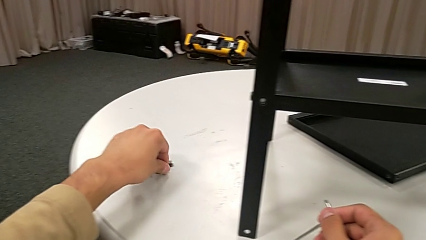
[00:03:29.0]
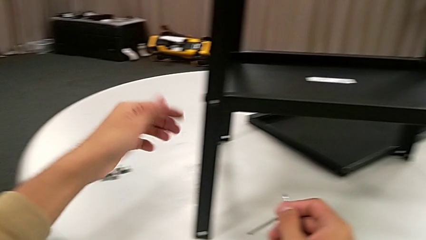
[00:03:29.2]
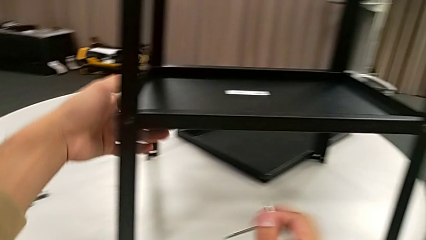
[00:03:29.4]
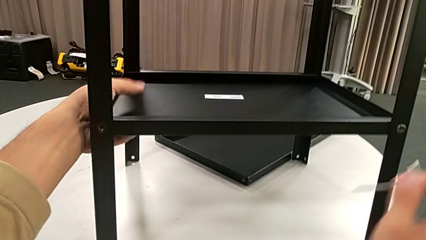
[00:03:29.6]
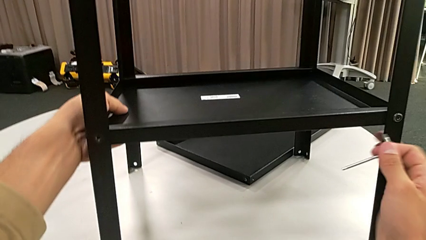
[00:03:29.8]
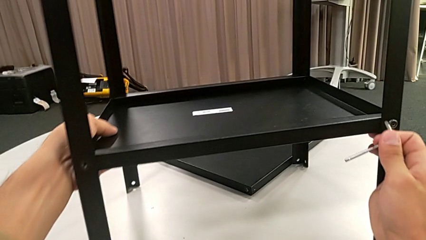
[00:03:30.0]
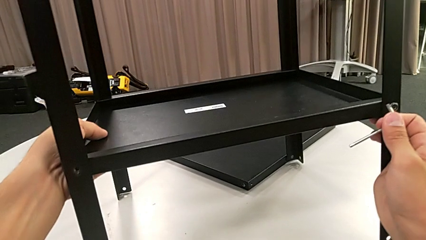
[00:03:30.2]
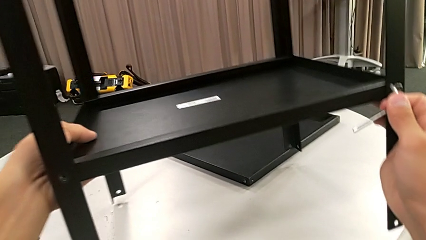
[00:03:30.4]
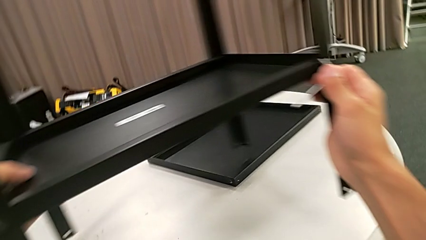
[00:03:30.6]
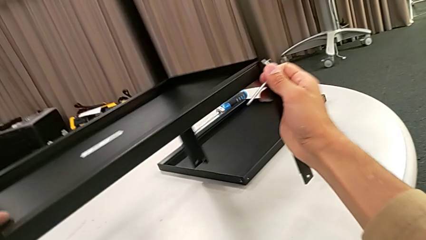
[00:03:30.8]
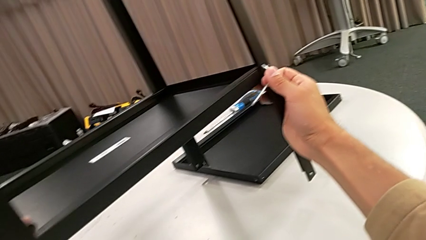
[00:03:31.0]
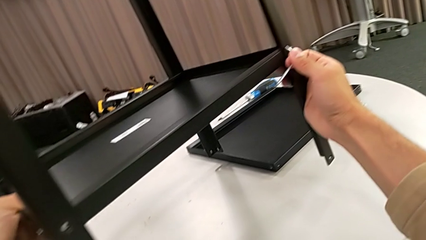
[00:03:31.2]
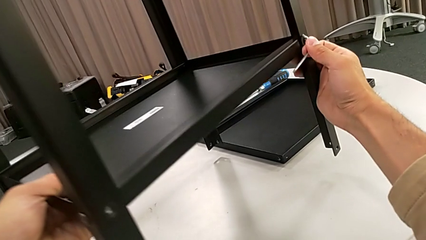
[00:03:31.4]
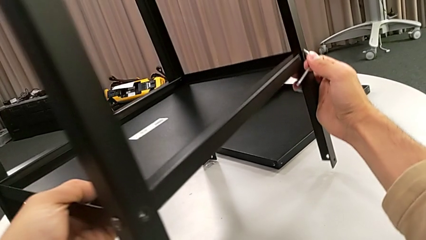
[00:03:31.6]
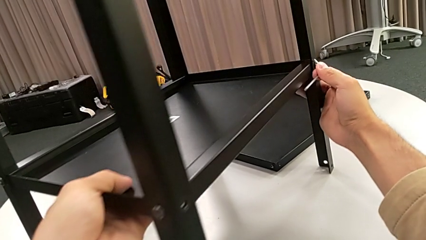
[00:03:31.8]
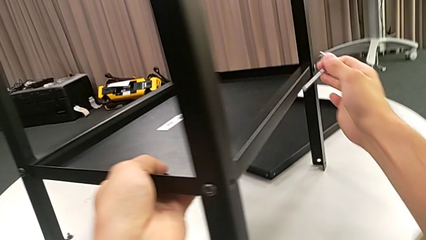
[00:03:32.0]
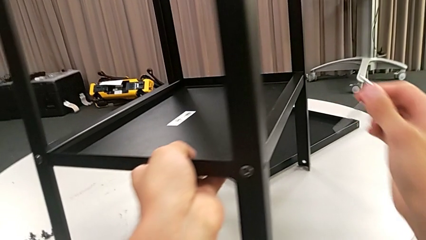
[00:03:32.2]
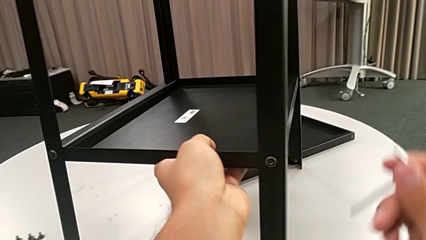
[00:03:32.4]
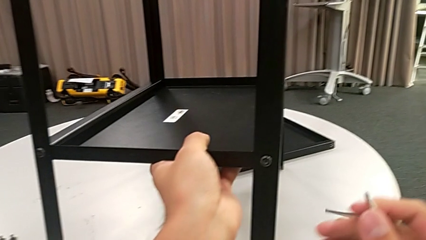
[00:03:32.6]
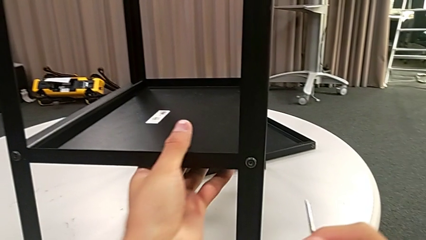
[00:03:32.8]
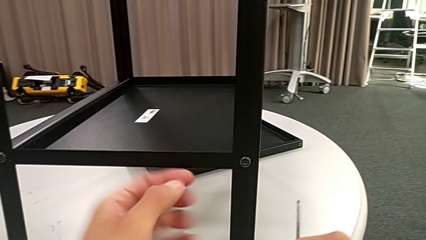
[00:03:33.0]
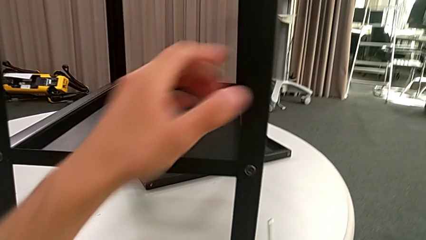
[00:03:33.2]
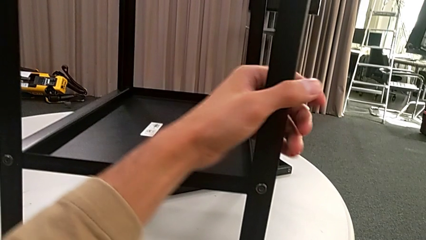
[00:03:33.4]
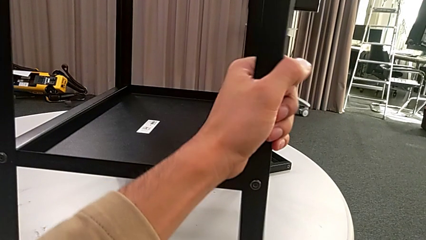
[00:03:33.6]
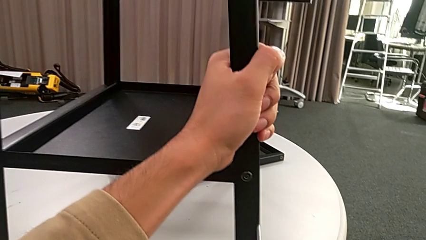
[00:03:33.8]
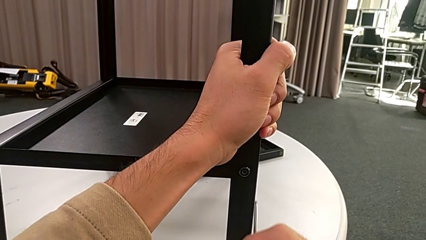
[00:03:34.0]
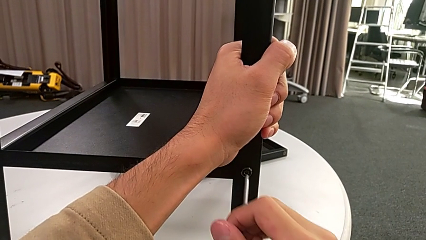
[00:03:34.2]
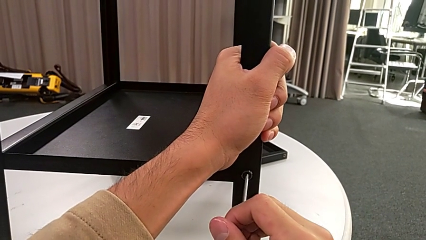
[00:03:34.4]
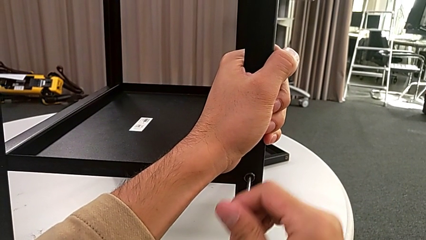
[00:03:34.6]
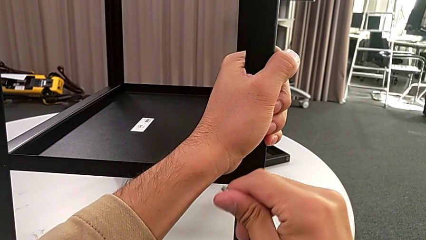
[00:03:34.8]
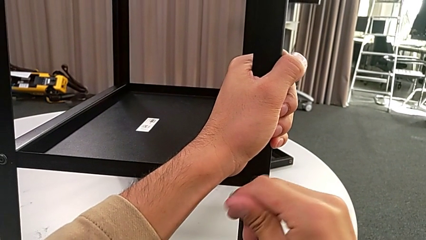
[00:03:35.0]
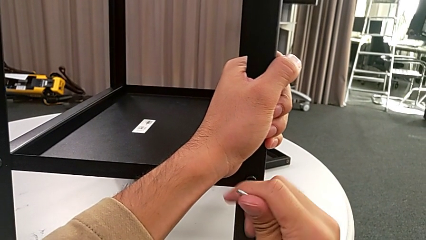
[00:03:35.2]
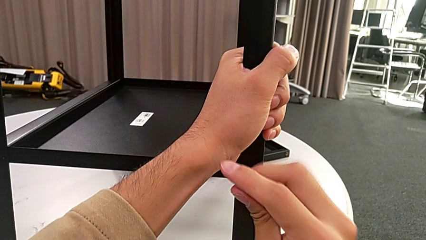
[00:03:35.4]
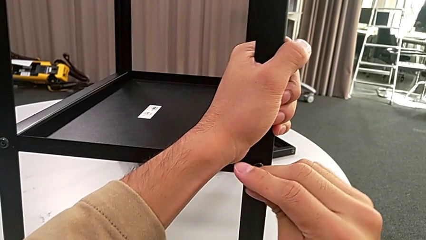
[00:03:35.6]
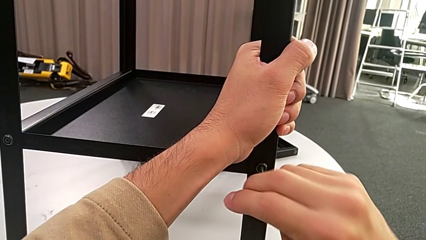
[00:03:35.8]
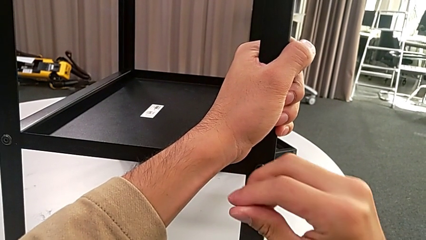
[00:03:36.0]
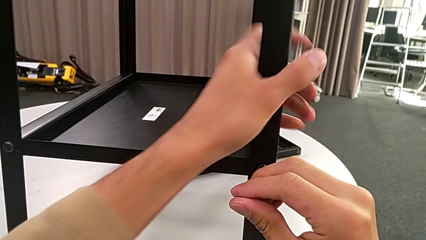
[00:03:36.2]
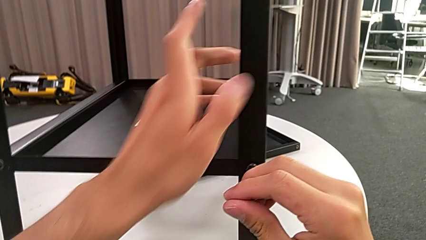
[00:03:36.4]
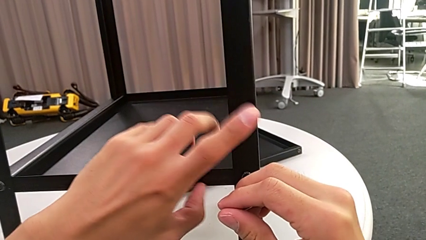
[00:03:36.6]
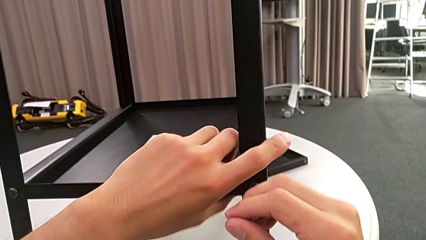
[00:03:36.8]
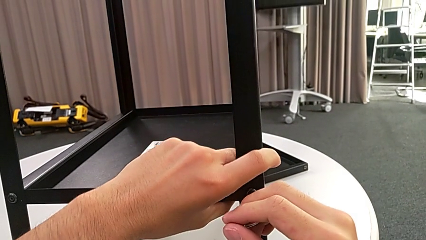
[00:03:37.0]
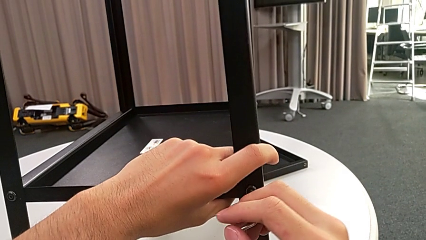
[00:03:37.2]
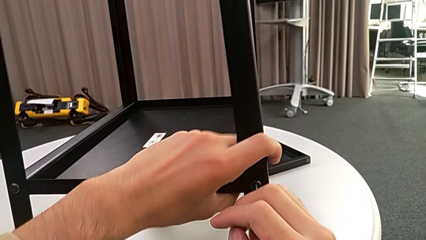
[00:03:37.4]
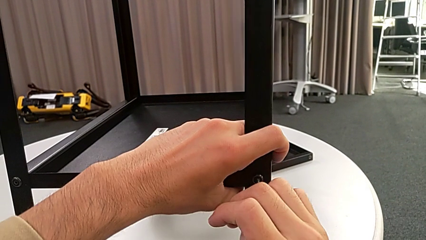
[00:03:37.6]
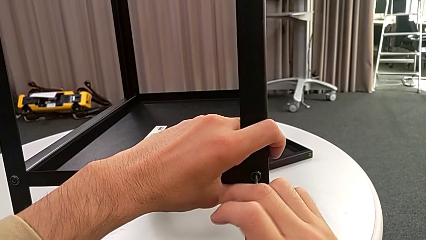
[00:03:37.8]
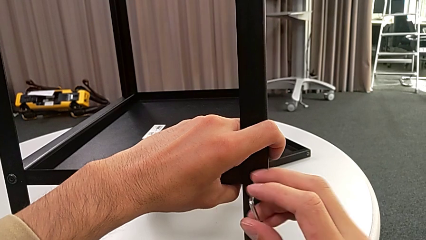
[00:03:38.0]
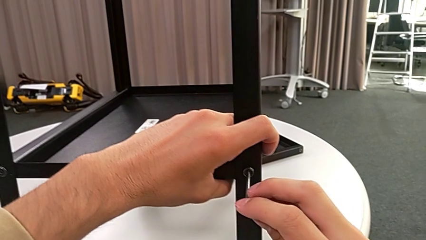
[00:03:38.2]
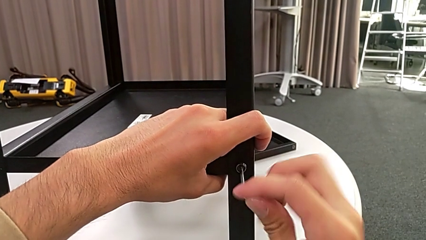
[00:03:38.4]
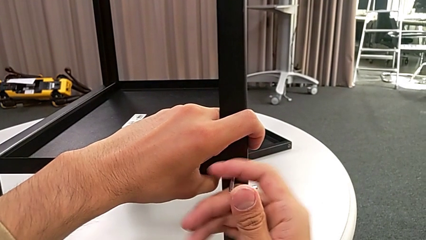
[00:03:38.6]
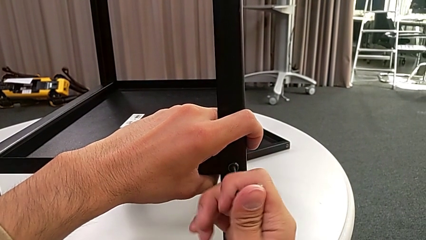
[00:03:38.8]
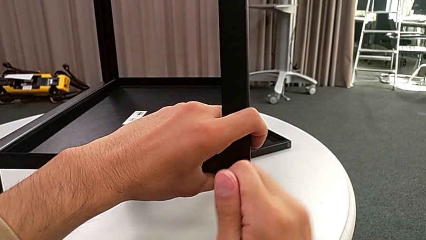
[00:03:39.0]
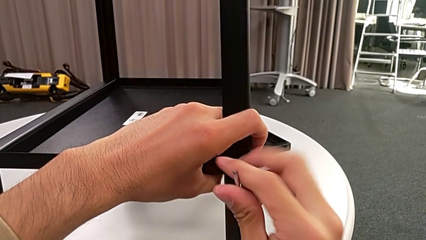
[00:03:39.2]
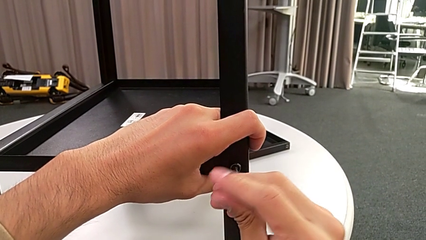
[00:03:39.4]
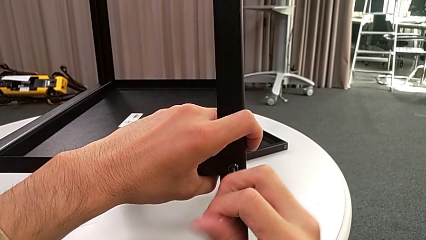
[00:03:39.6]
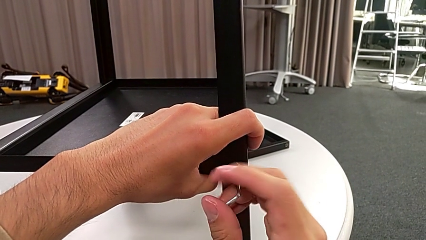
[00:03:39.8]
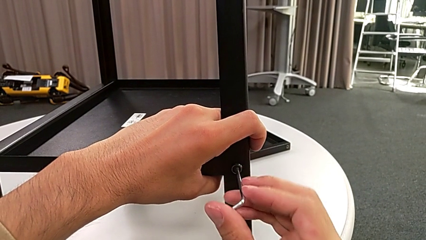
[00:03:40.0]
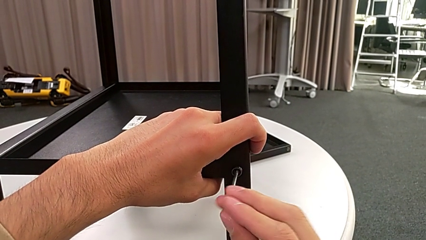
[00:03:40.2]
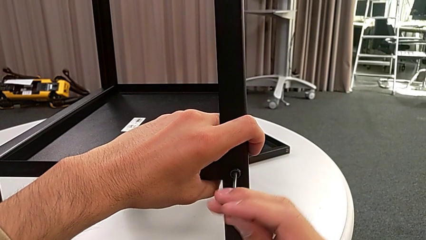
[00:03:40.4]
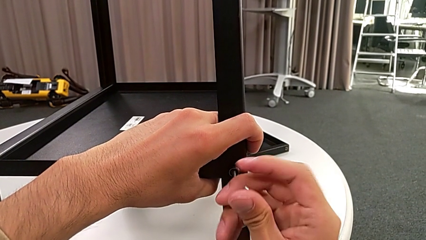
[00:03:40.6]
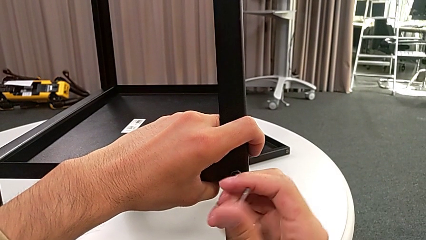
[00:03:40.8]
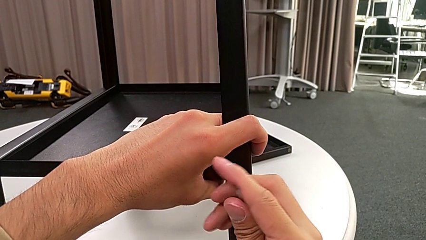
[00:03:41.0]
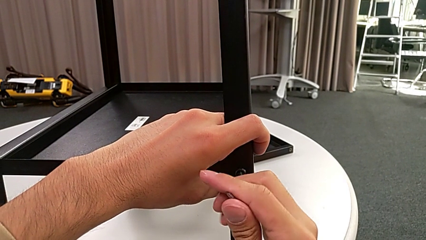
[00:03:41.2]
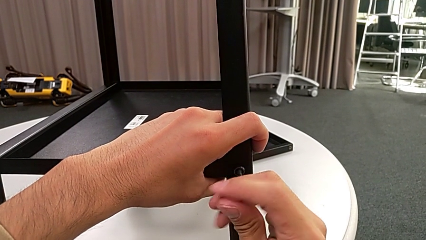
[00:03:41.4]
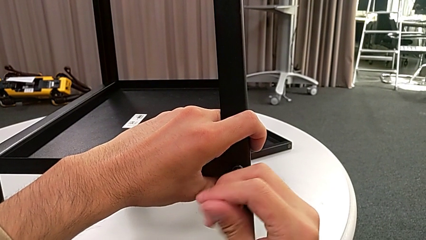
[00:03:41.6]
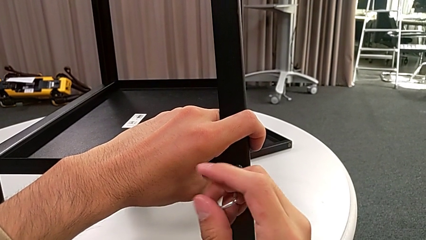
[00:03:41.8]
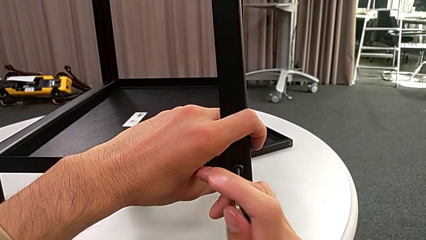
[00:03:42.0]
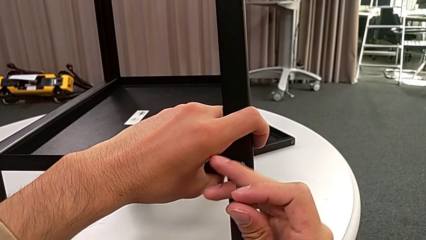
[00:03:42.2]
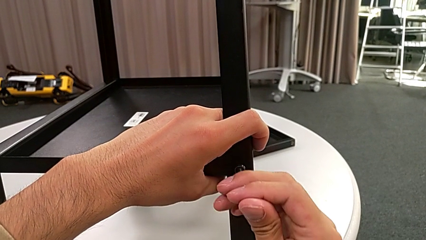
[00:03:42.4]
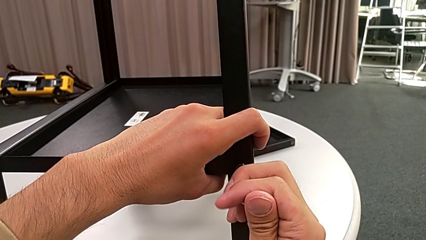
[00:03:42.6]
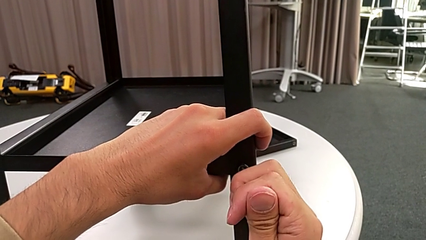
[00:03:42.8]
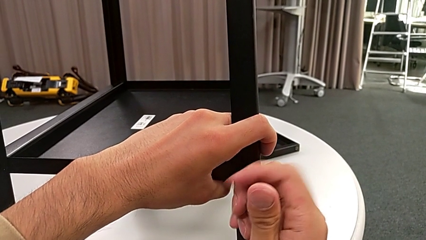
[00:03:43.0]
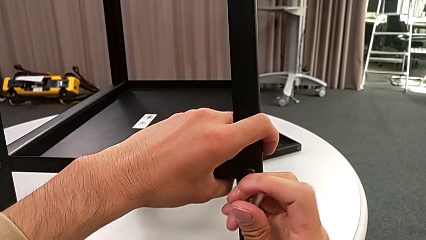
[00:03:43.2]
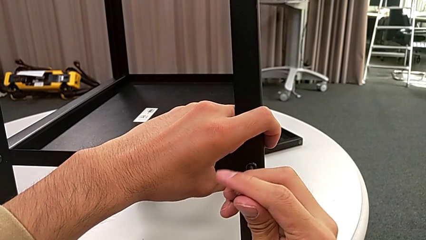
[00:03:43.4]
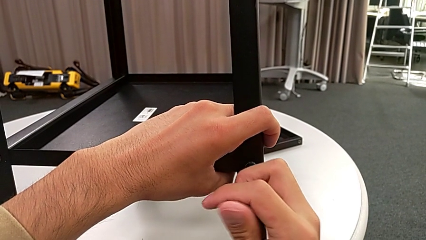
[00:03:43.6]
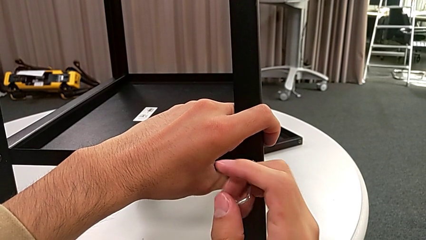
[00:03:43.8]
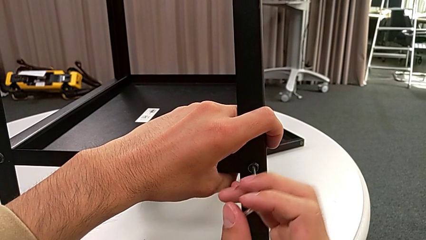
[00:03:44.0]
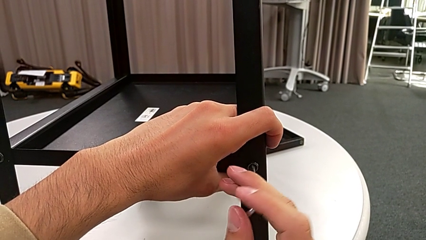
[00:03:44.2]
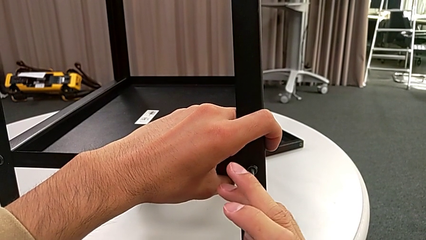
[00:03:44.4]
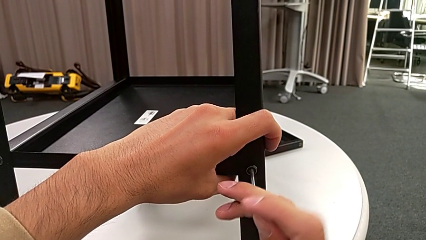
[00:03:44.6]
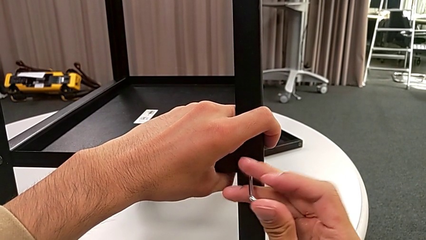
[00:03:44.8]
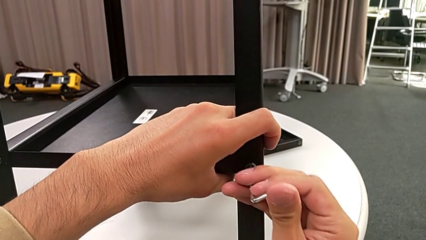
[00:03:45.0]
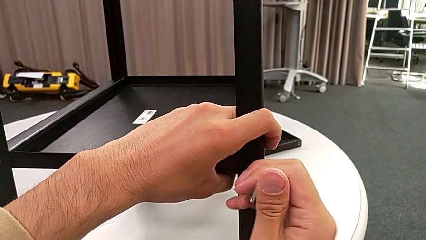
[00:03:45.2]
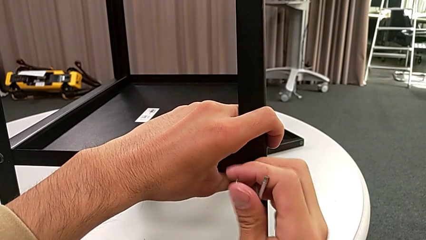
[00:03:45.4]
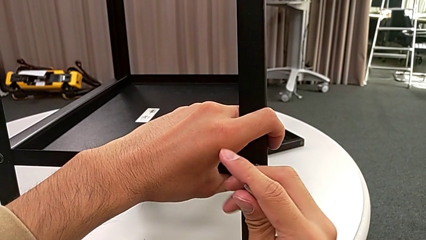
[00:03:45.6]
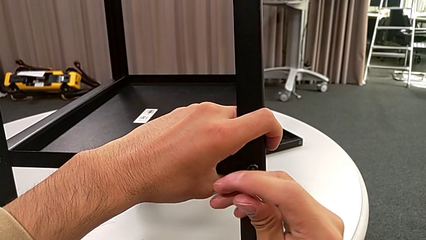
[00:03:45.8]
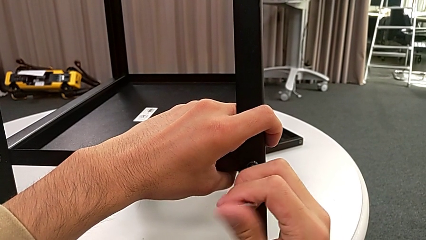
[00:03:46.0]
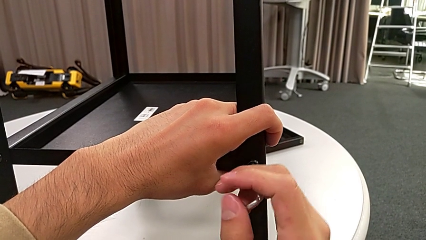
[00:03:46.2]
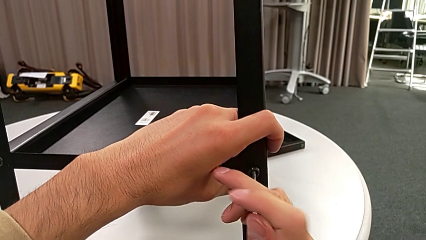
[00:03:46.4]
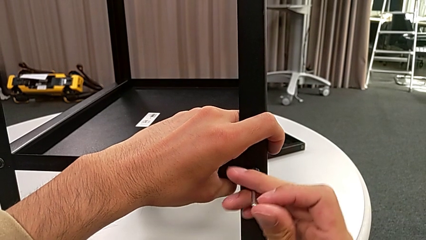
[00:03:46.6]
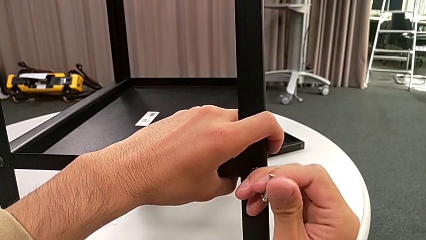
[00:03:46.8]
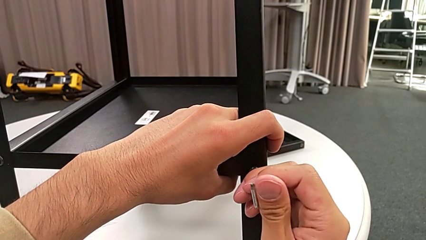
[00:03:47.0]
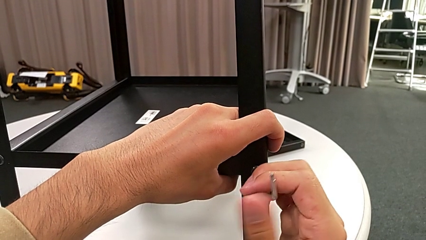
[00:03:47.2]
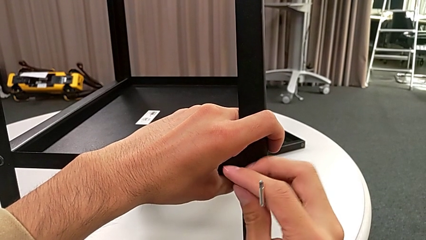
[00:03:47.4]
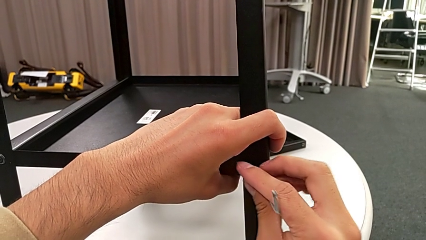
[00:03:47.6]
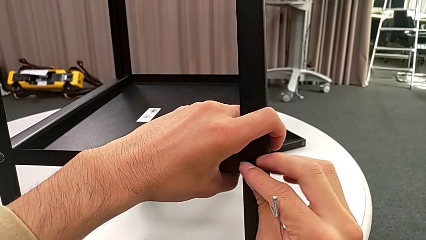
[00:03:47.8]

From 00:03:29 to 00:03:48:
The camera wearer is disassembling the first leg. They grab the nightstand, lift it, rotate it, place it, grab the nightstand, insert the Allen wrench and unscrew the hex socket head.
